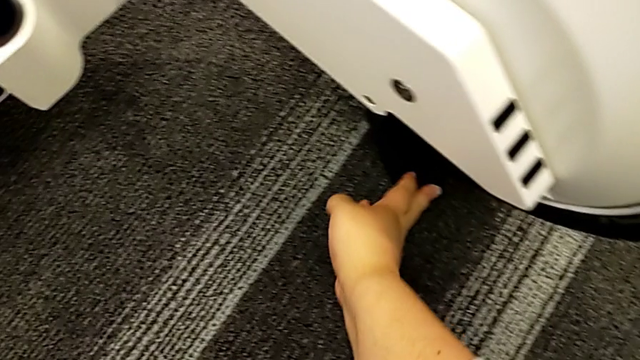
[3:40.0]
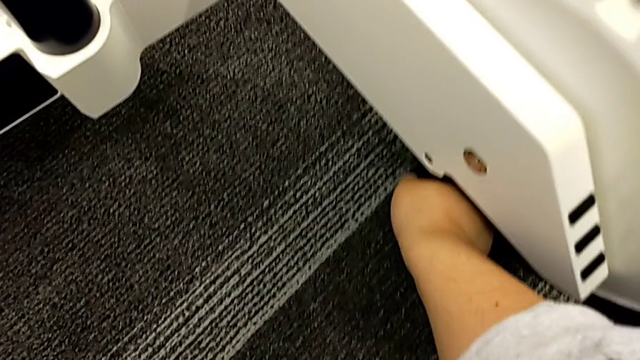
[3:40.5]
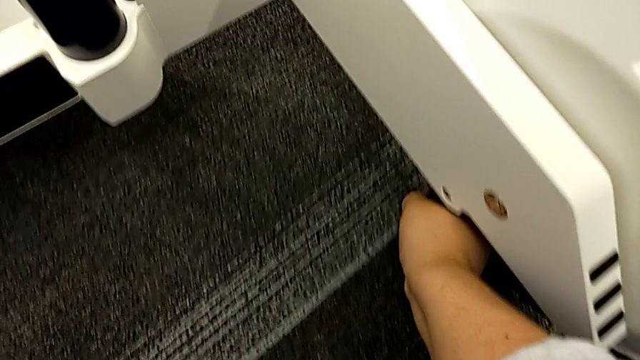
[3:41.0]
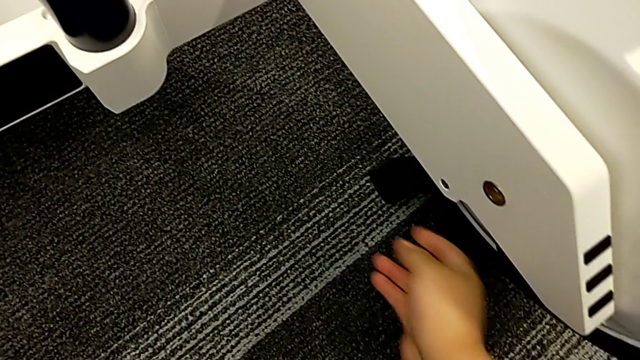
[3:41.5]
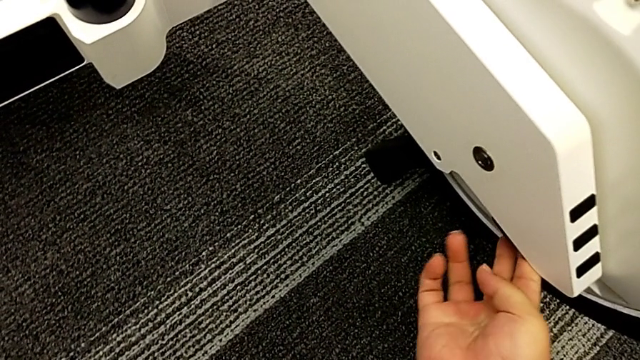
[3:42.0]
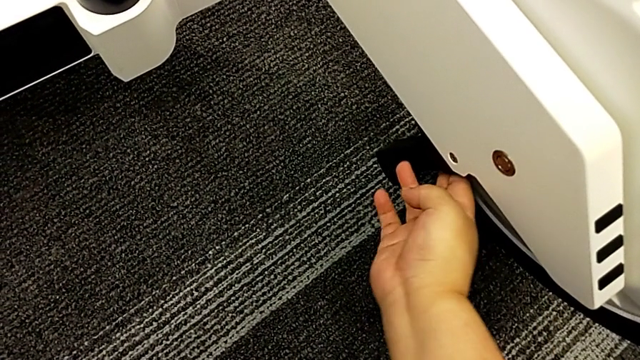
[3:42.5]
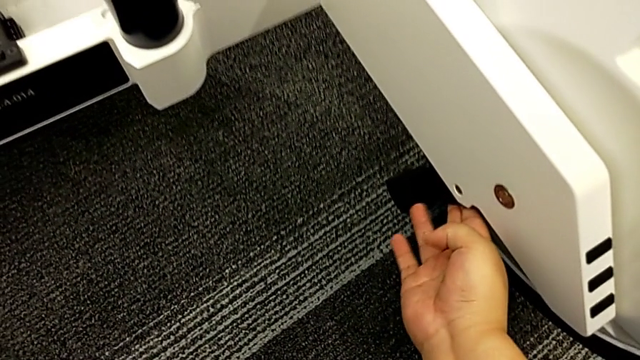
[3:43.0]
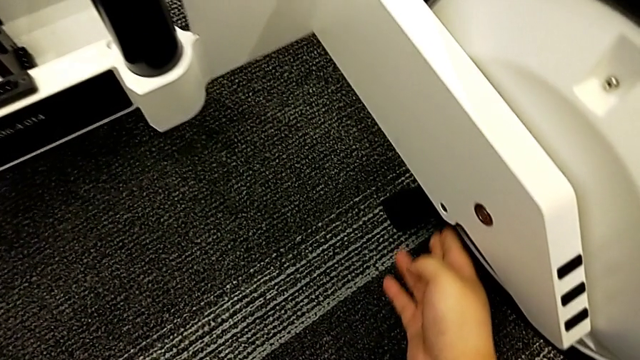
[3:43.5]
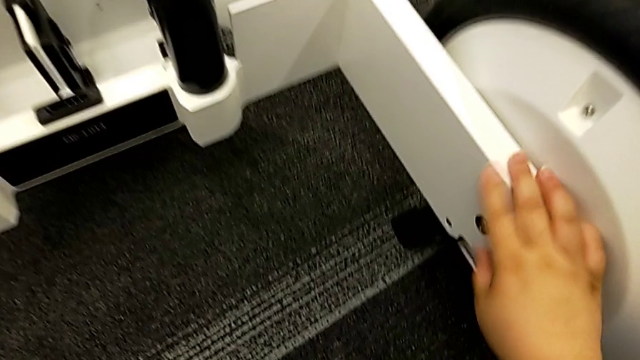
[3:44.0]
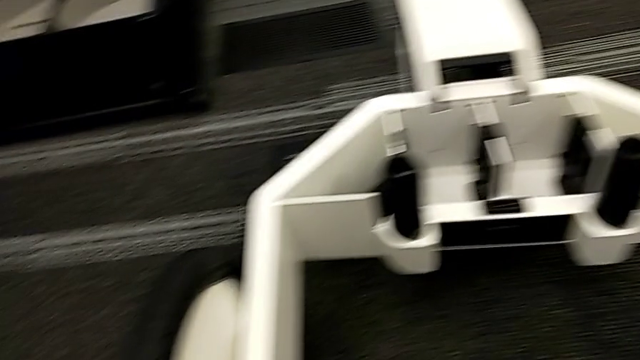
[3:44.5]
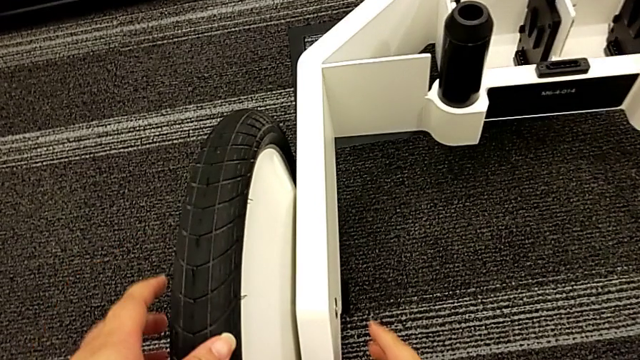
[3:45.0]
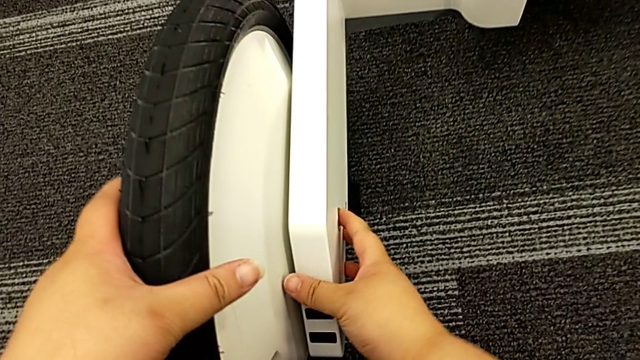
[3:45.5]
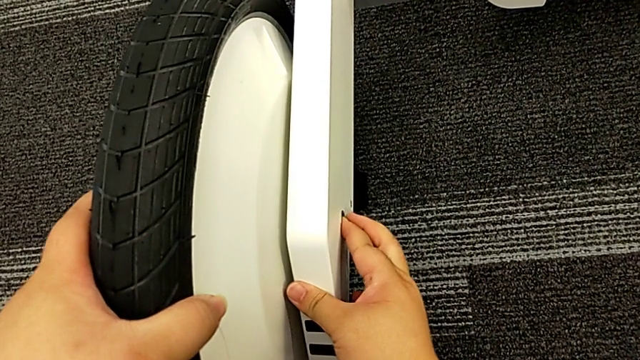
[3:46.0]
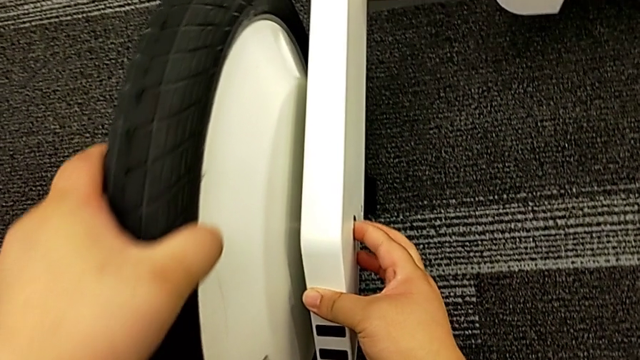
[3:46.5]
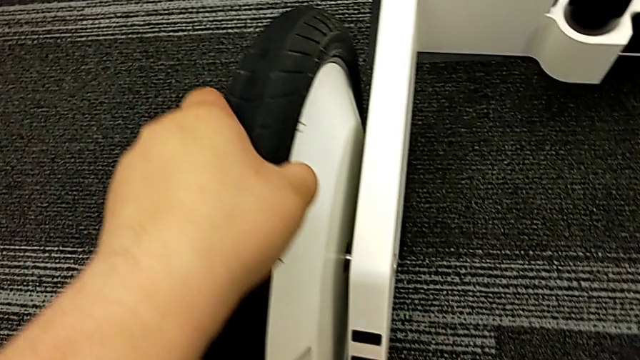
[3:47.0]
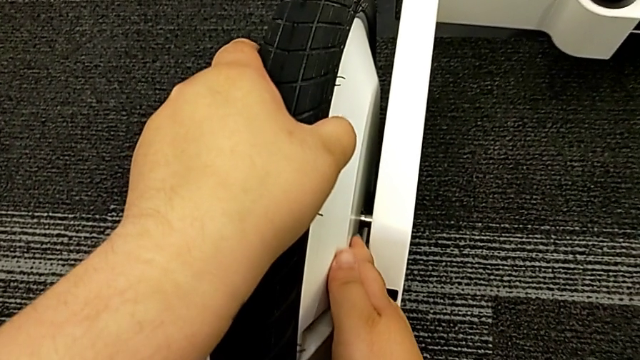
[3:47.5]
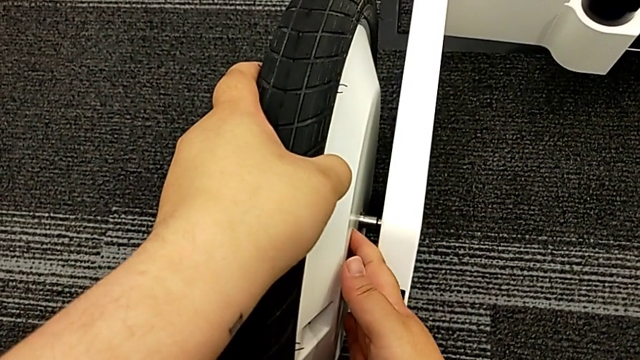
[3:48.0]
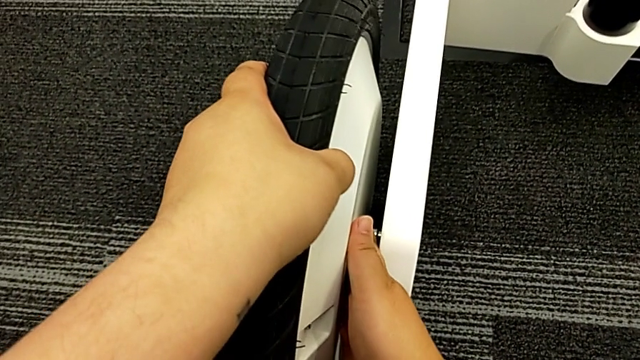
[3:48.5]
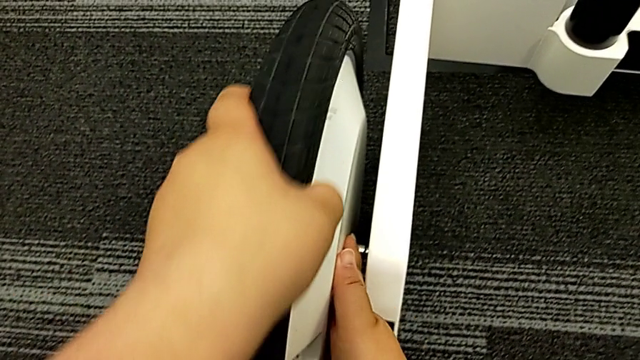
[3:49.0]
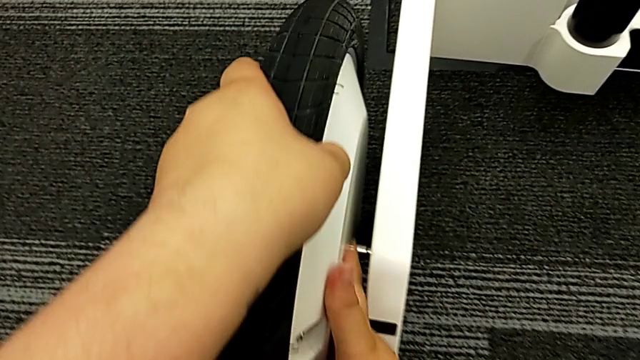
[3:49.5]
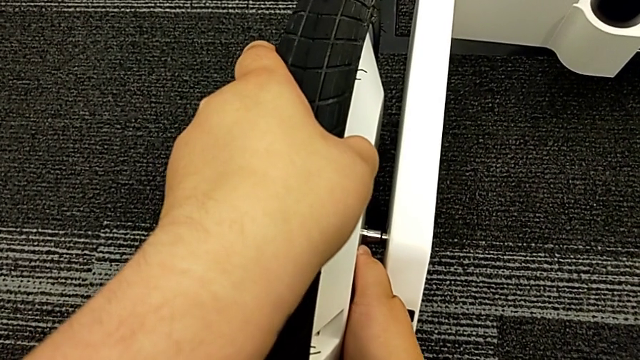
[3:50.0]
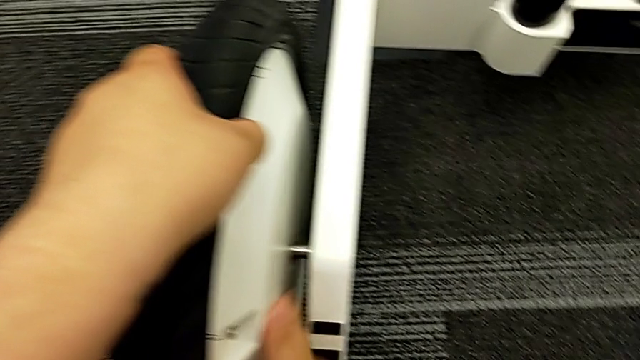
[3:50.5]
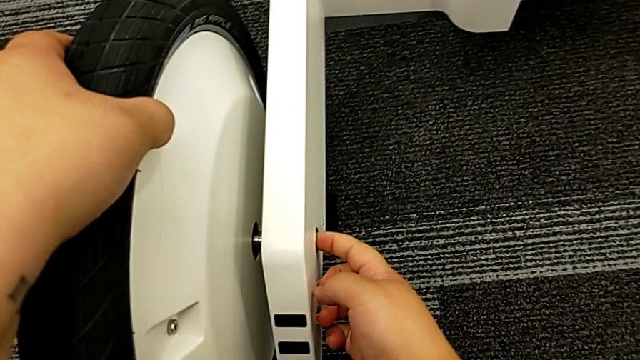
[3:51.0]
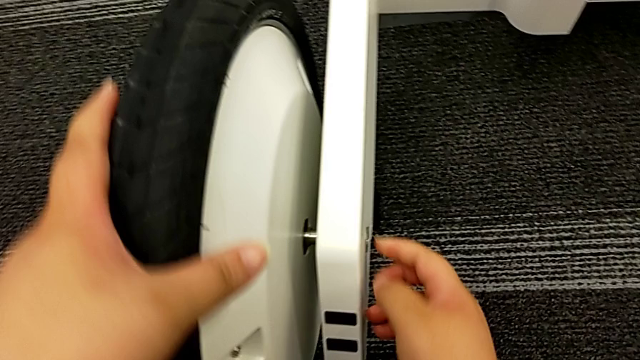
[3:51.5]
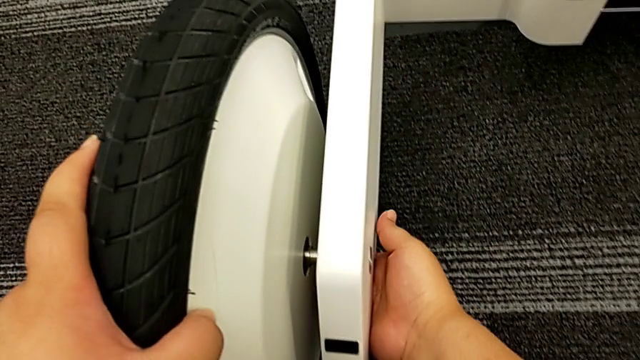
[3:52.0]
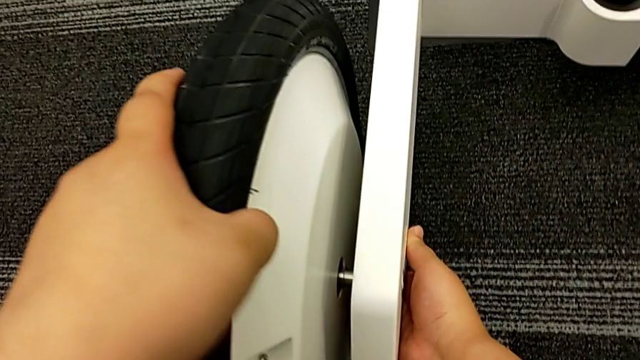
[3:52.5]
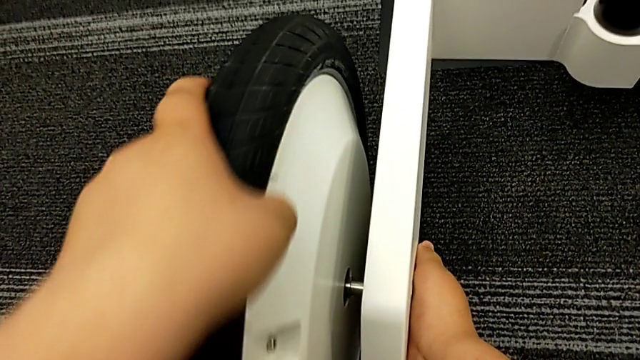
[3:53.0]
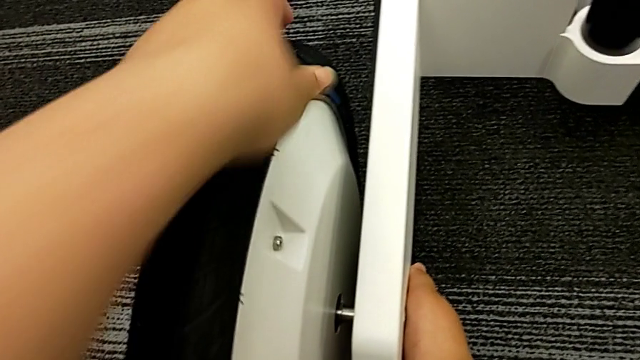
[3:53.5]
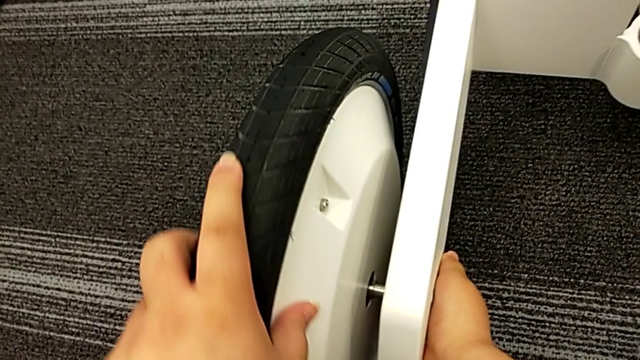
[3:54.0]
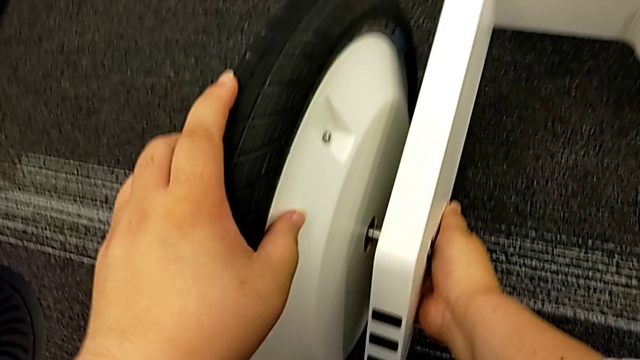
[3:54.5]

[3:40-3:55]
The camera wearer is disassembling the kickstand. They open the kickstand and begin to disassemble the wheel.

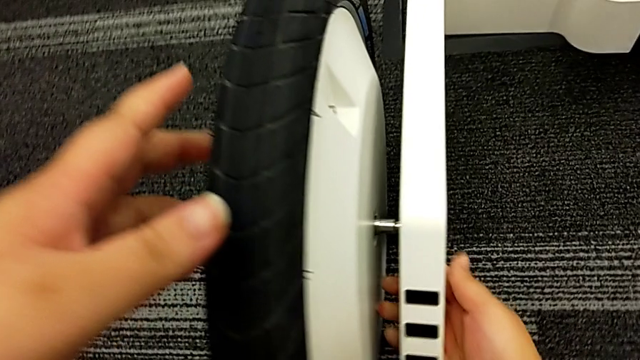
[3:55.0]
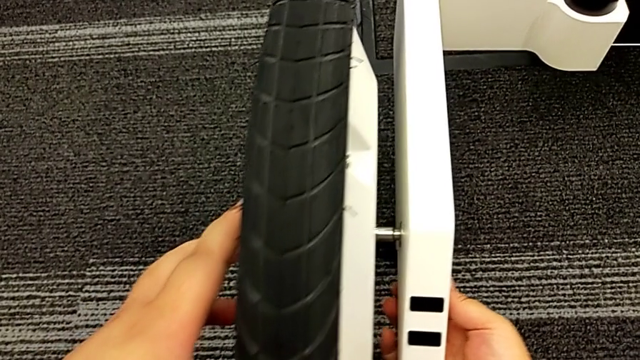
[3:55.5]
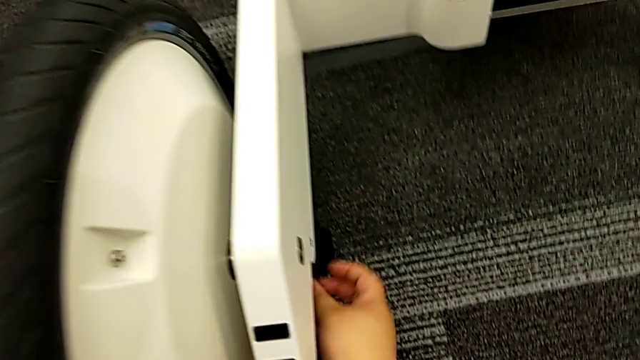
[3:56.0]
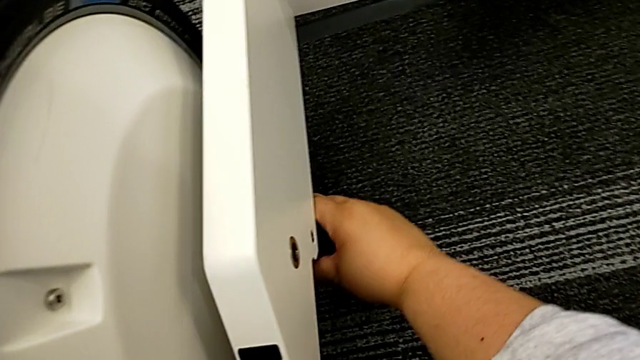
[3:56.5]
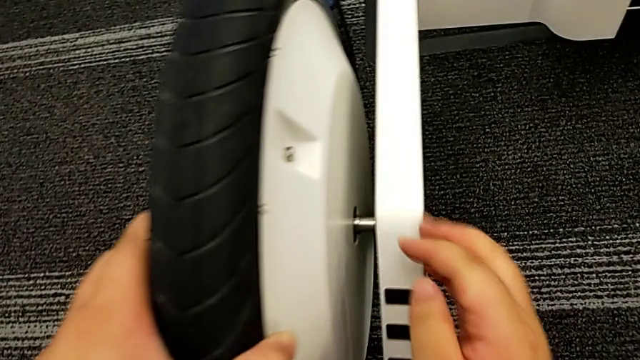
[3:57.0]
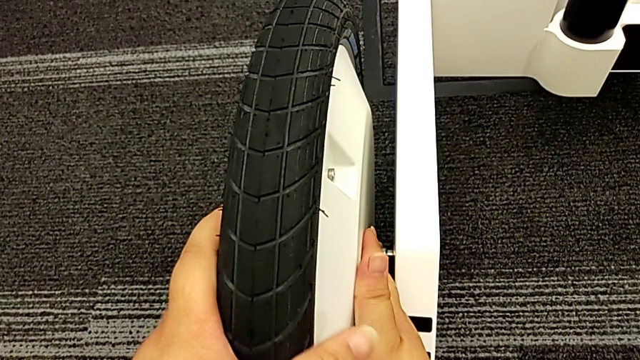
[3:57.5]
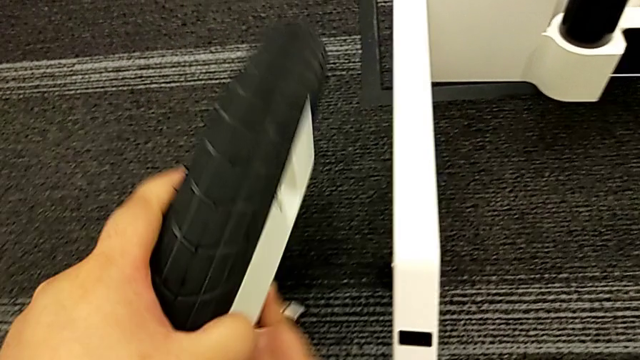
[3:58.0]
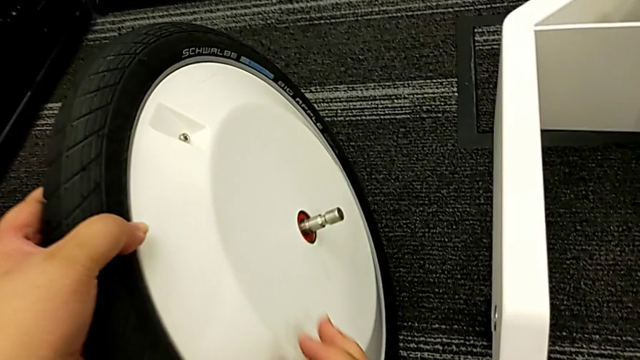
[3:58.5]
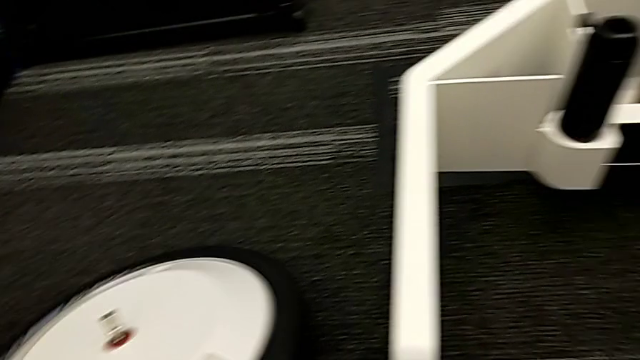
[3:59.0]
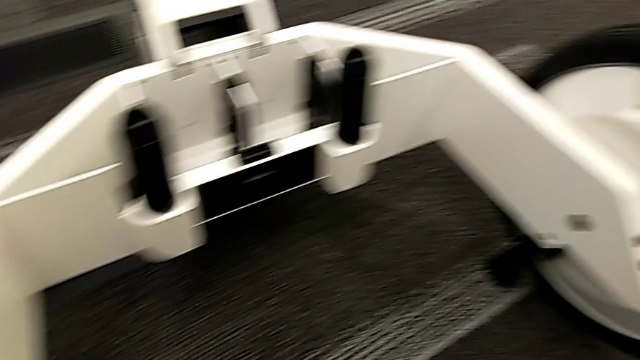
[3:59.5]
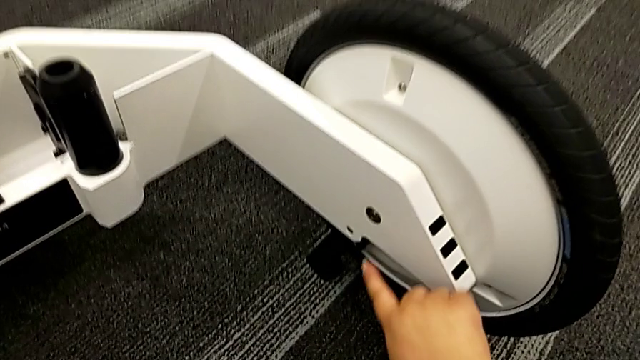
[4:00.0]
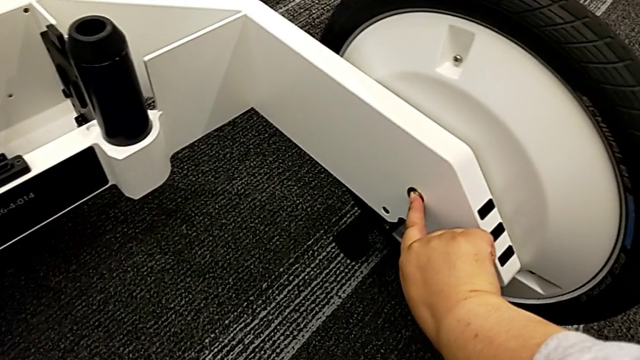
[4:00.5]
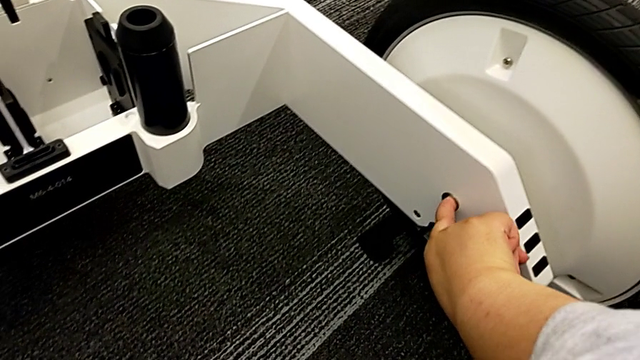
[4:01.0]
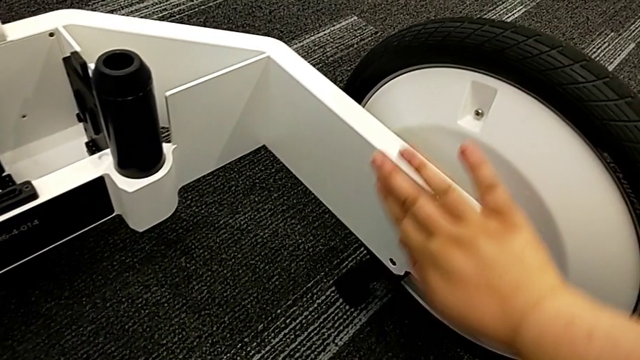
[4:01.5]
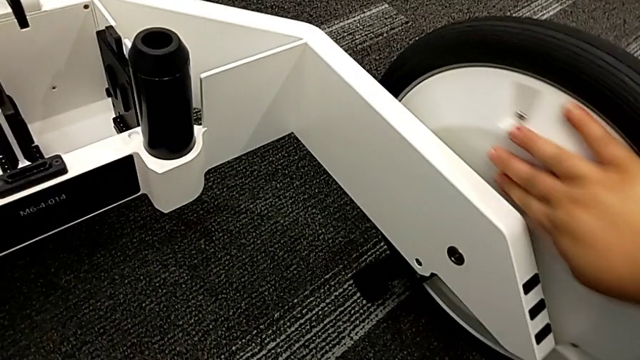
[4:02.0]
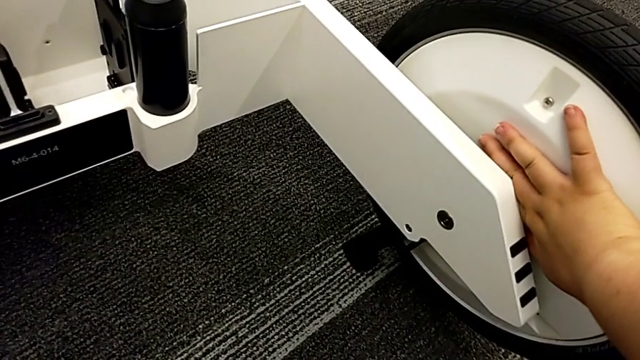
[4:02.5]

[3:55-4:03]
The camera wearer is disassembling the kickstand. They keep disassembling the wheel and begin to disassemble the wheel.
